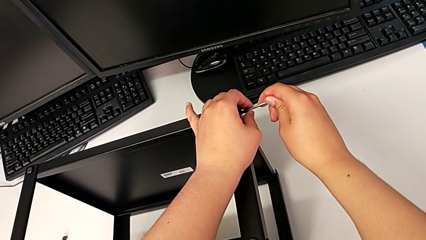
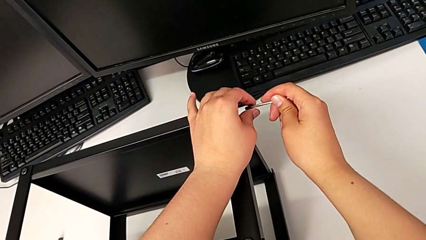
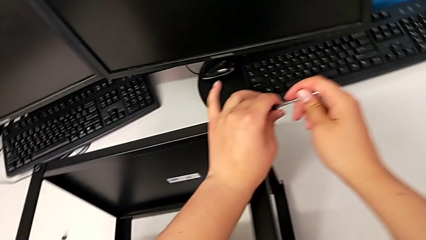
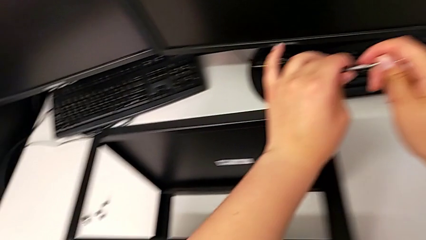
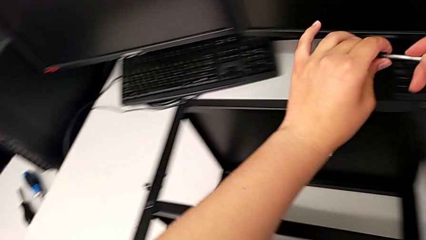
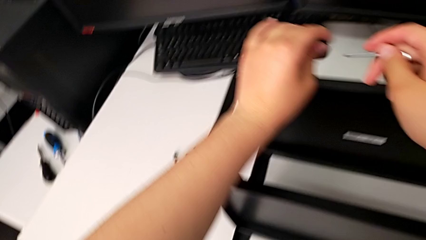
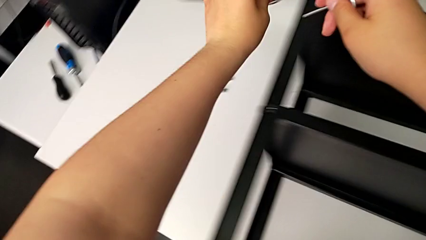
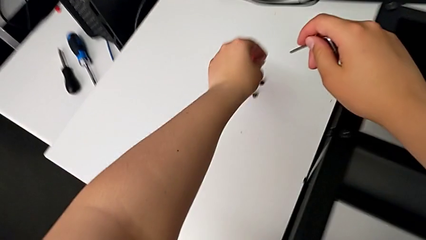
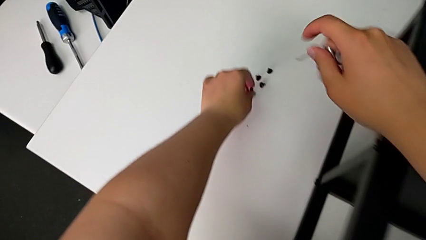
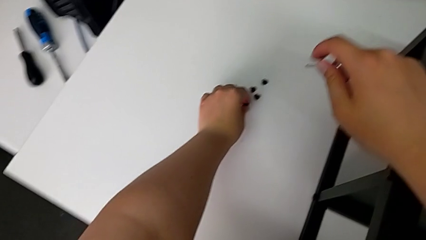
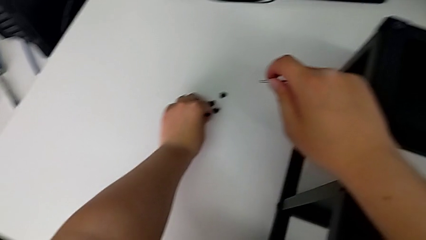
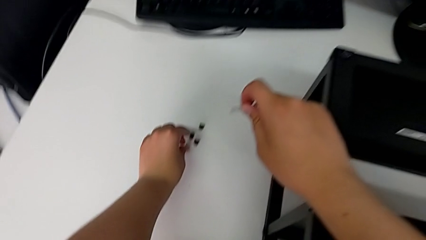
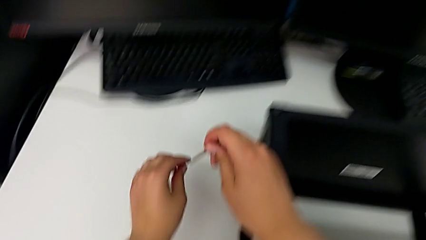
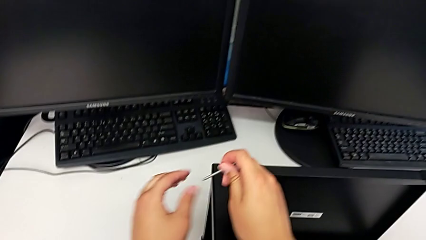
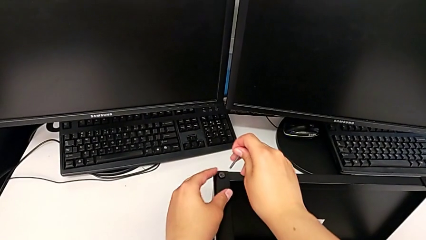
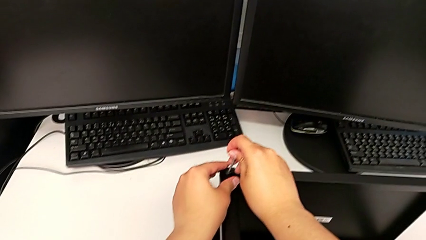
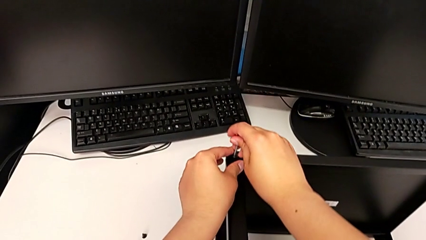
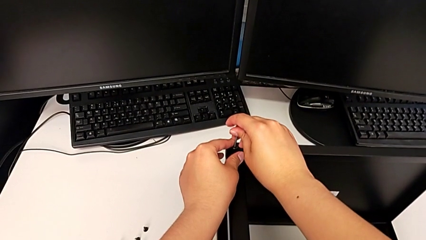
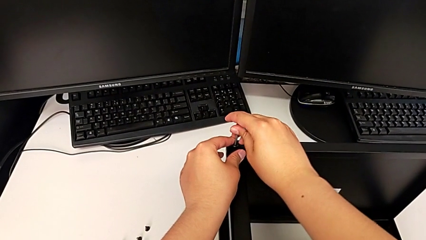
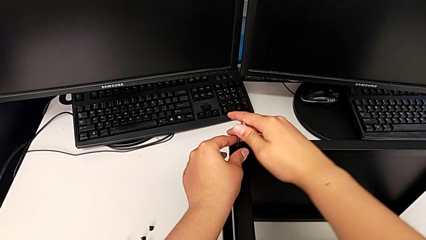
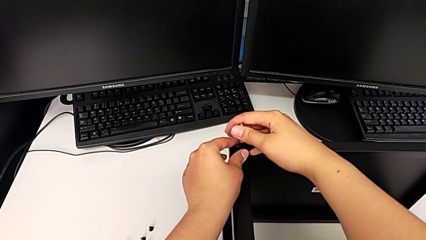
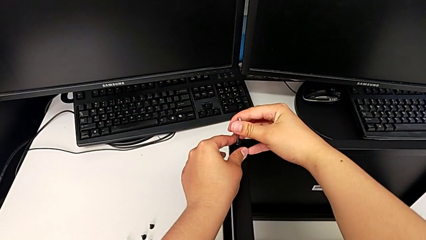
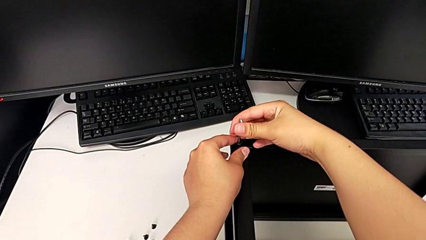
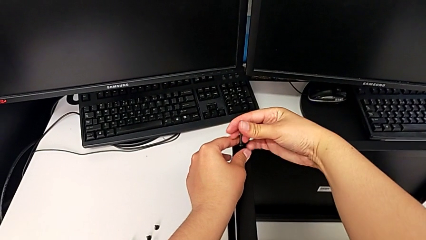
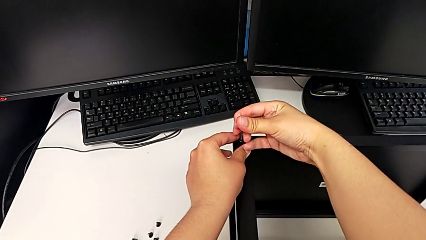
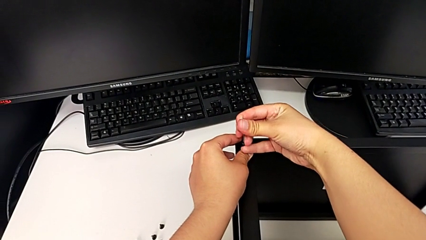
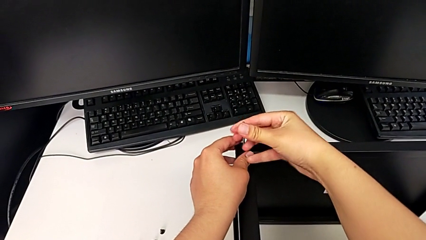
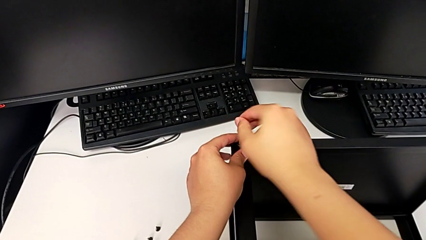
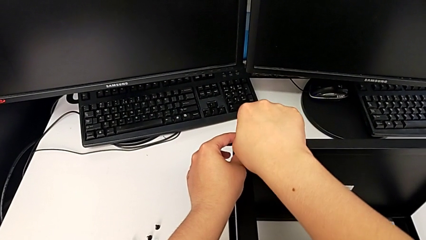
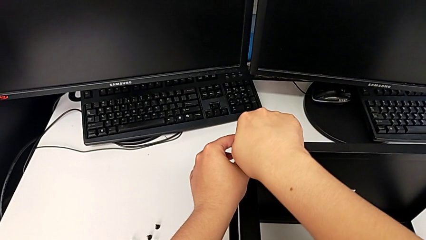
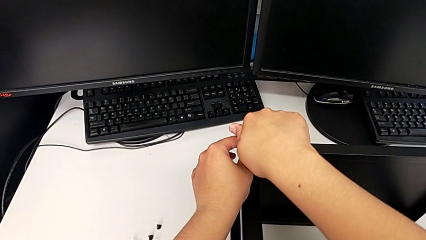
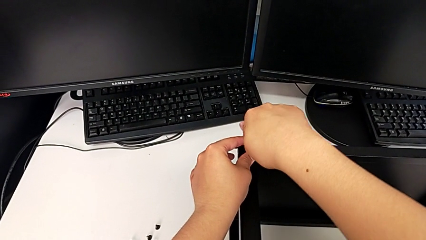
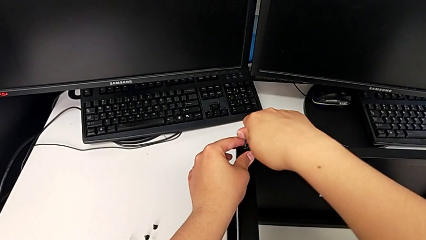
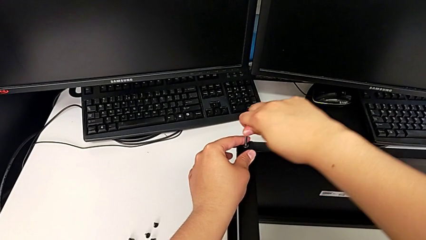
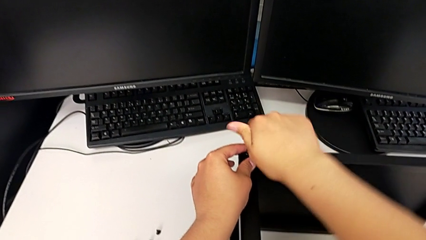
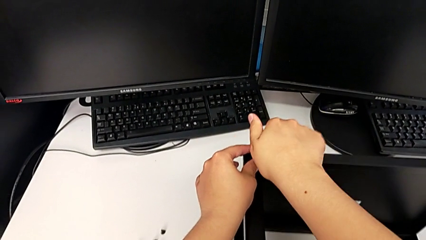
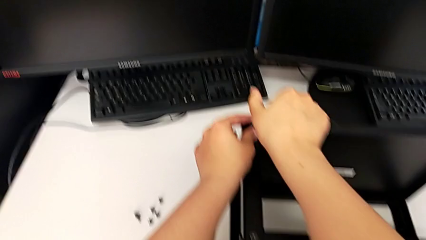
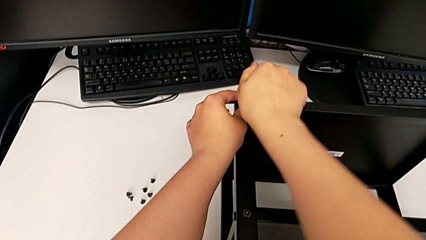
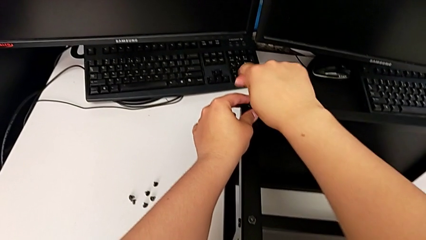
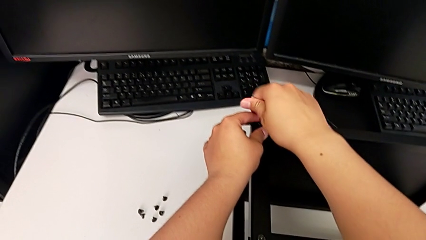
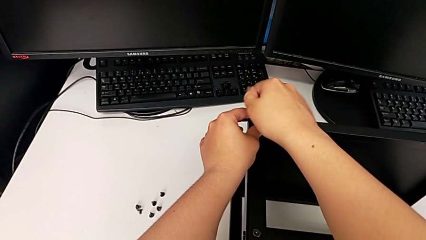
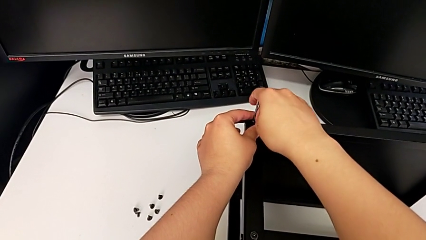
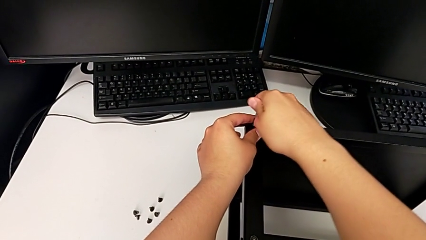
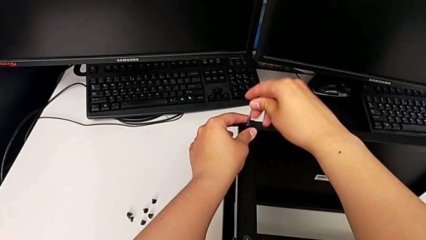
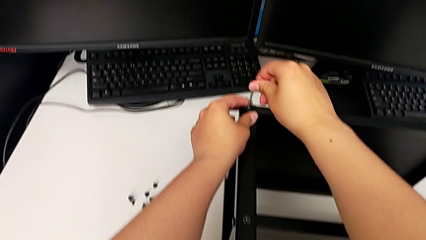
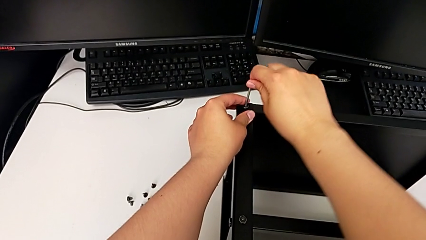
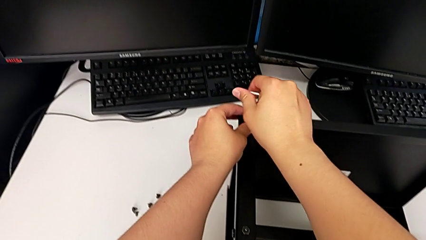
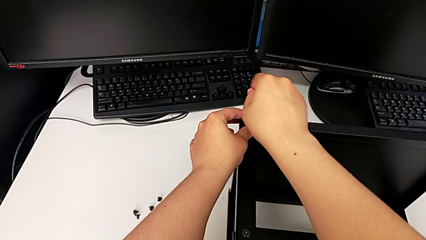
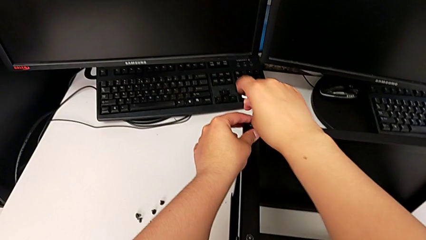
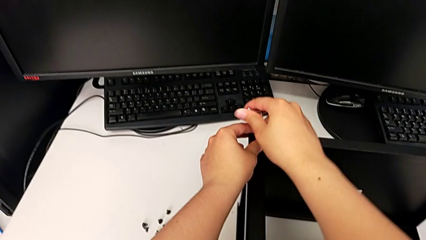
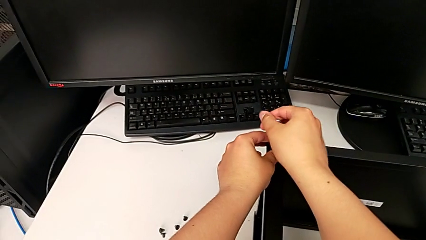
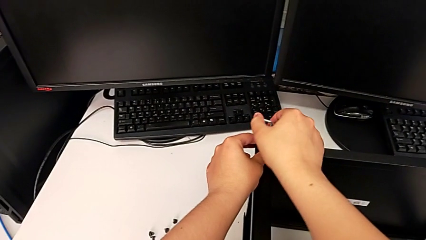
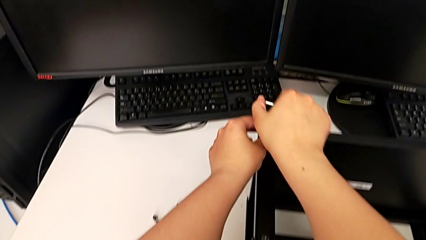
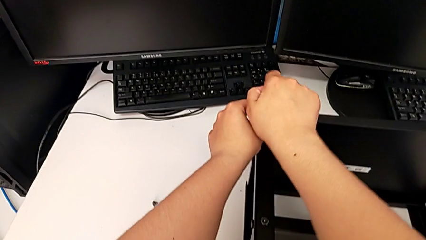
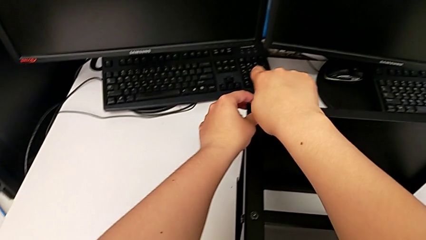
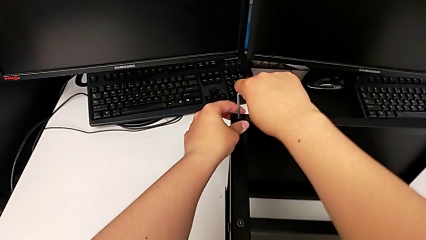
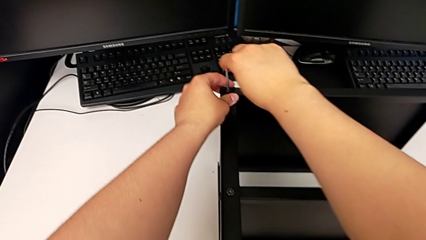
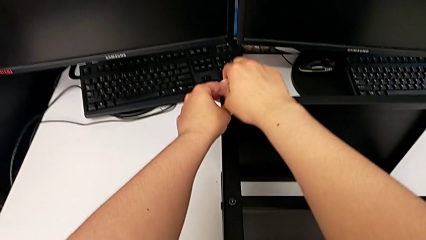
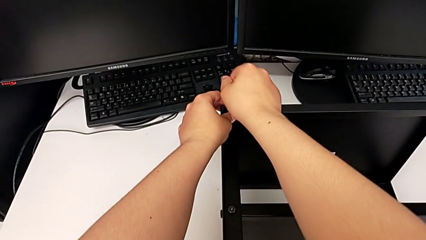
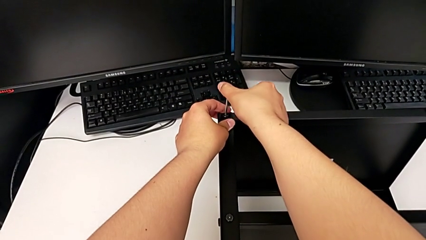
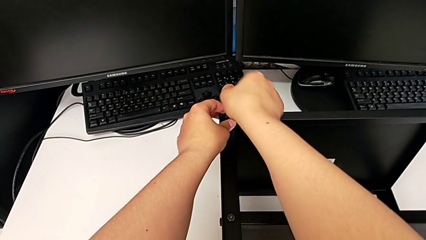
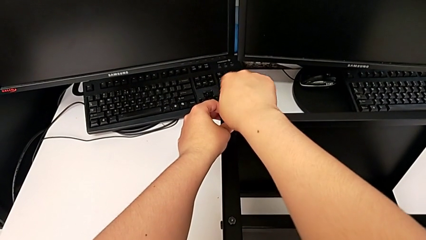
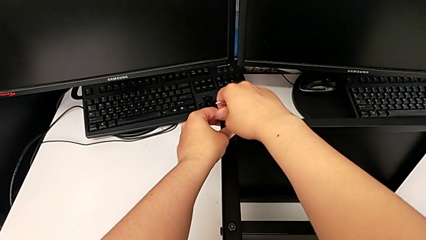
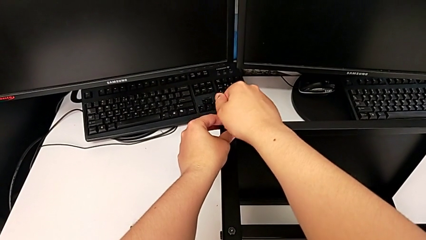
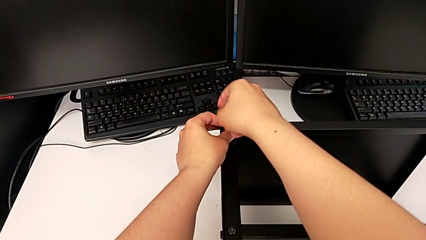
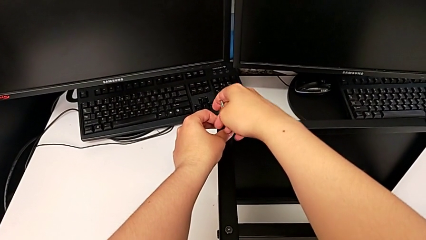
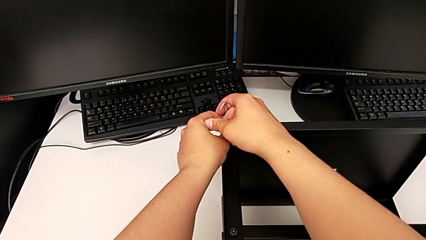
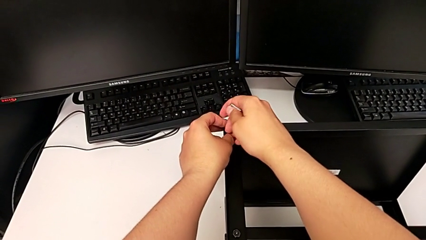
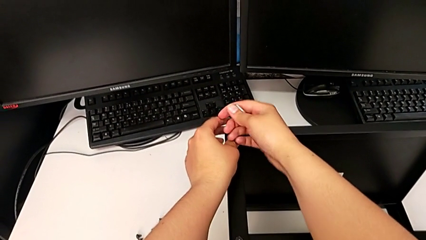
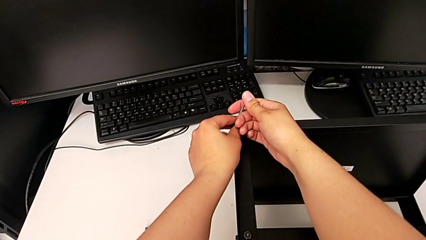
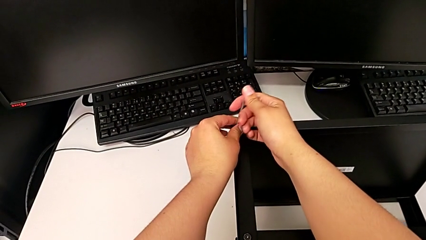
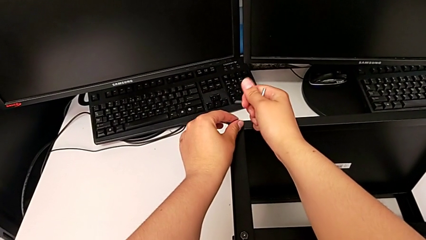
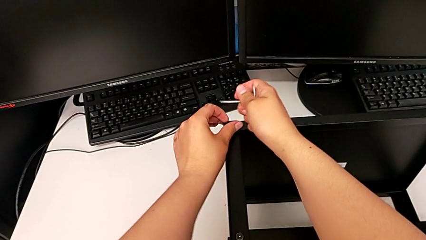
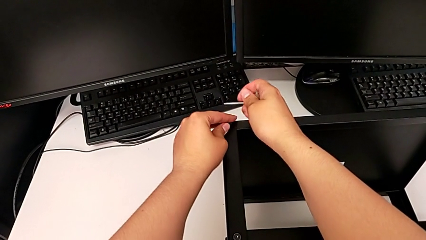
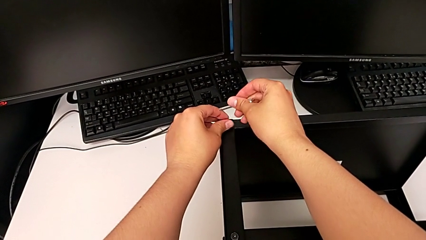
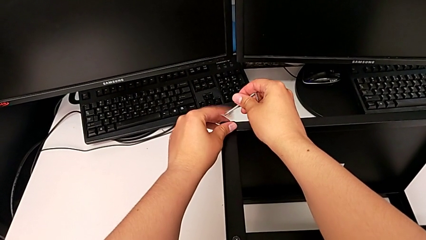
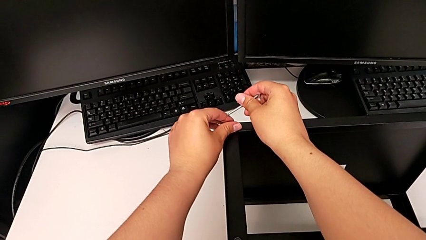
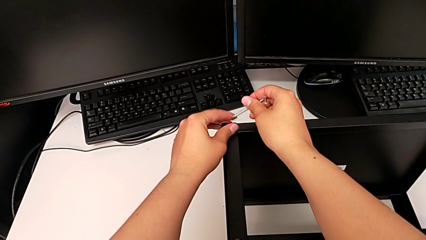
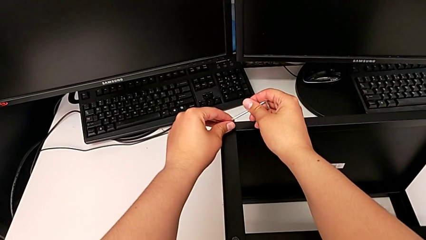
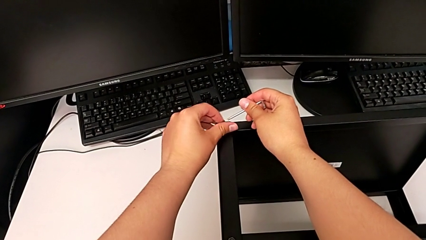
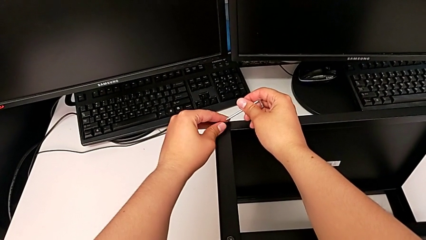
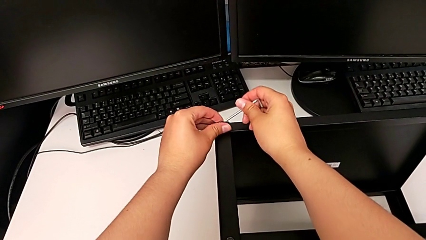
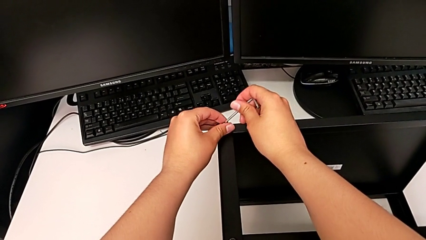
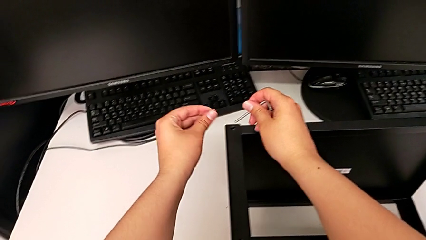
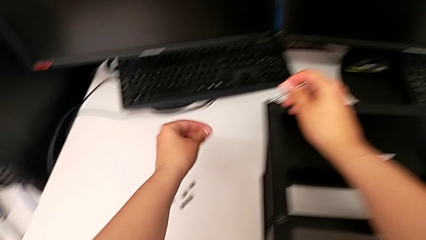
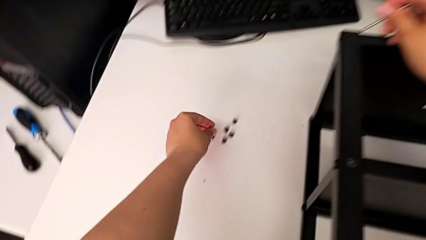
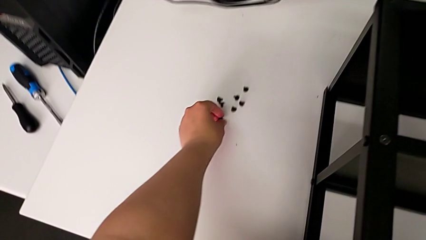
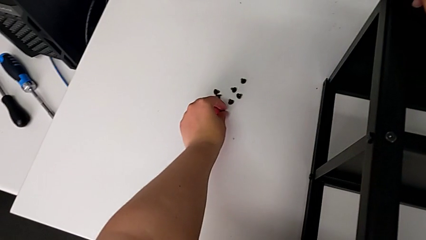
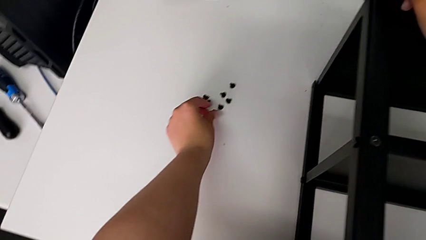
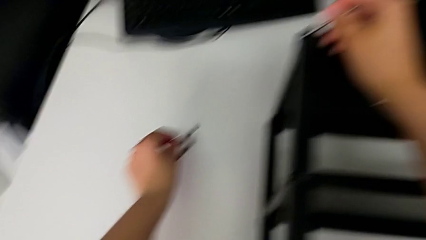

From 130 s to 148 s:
The camera wearer is disassembling the top shelf. They withdraw the Allen wrench with the right hand, disassemble the hex socket head with the left hand, place it, insert the Allen wrench, unscrew the hex socket head, withdraw the Allen wrench, unscrew the hex socket head, disassemble it and place it.
